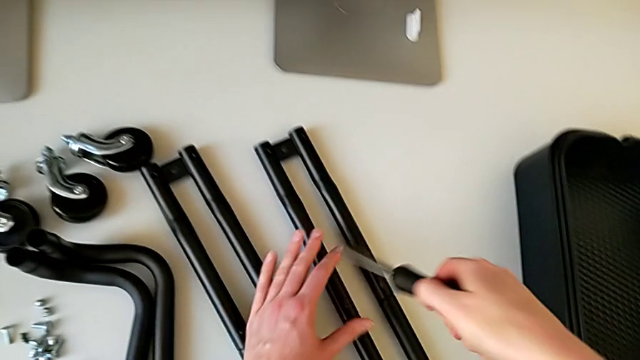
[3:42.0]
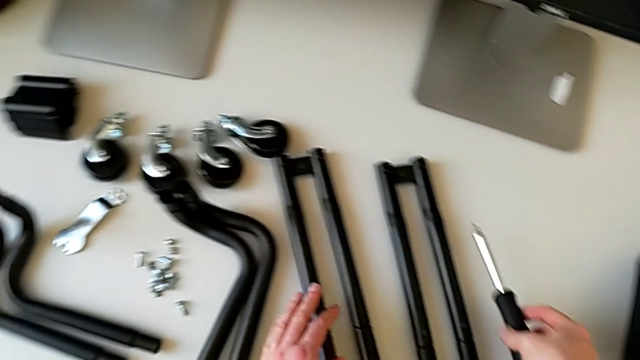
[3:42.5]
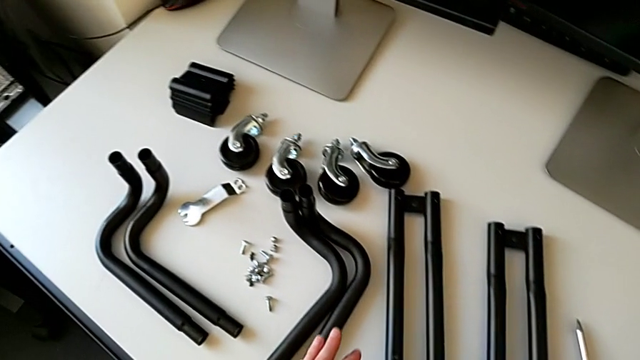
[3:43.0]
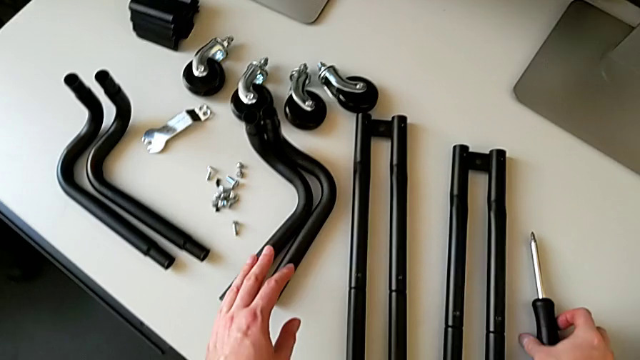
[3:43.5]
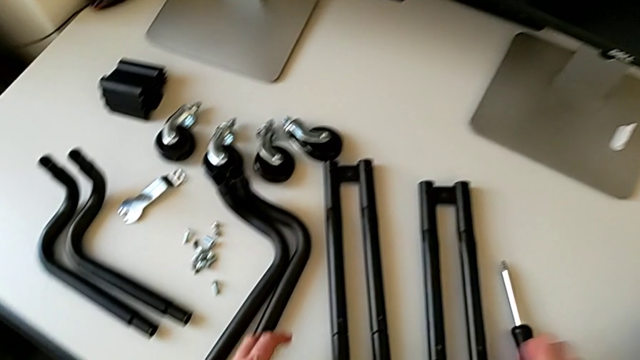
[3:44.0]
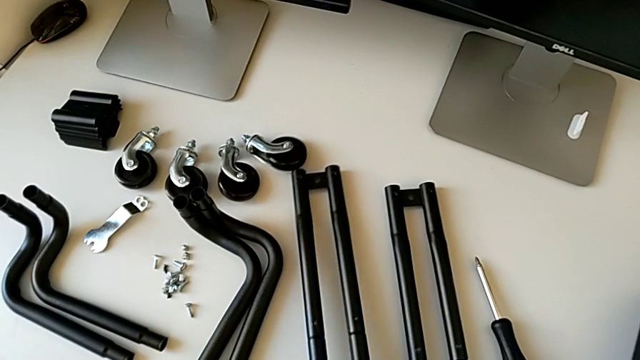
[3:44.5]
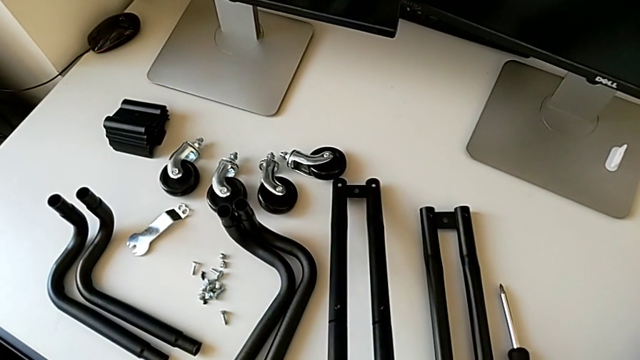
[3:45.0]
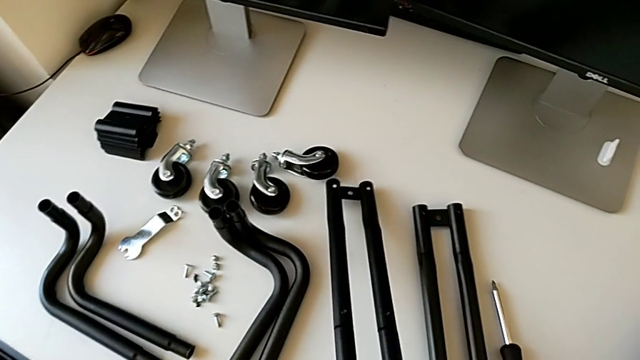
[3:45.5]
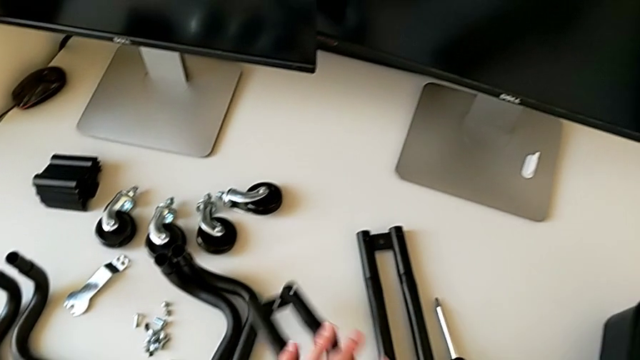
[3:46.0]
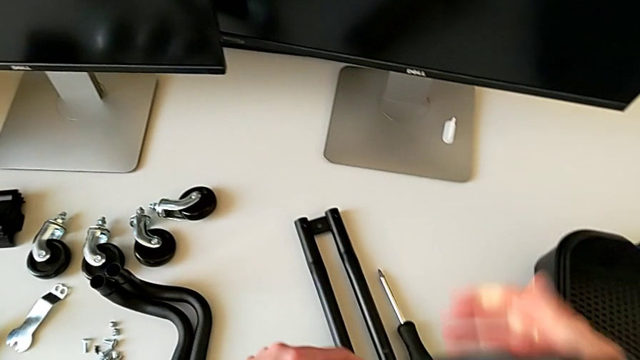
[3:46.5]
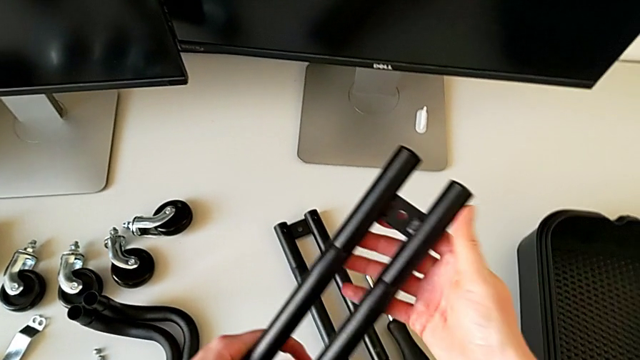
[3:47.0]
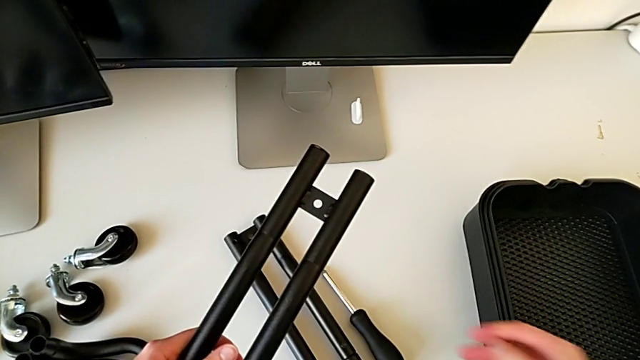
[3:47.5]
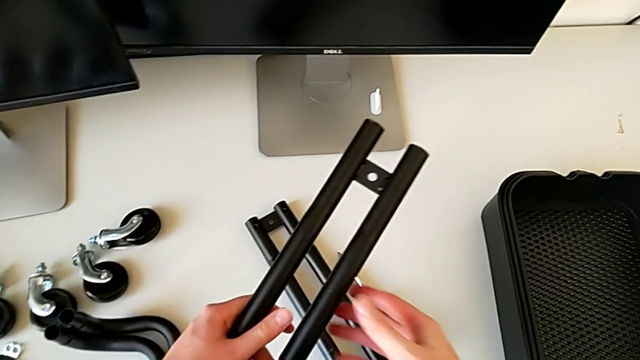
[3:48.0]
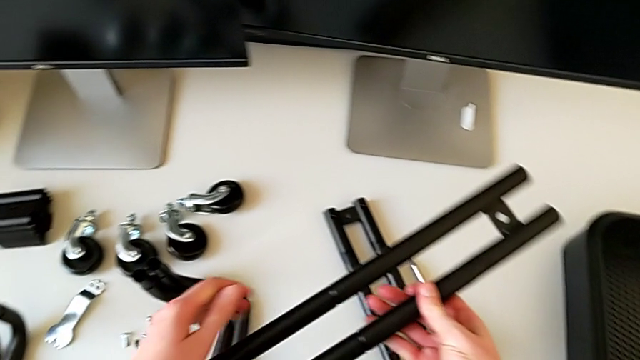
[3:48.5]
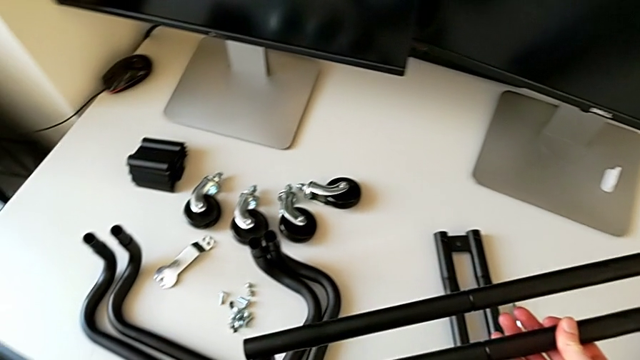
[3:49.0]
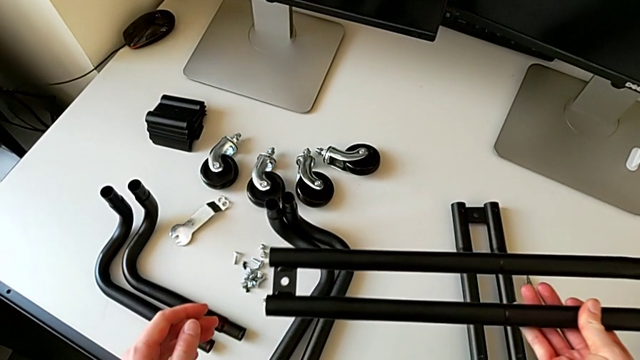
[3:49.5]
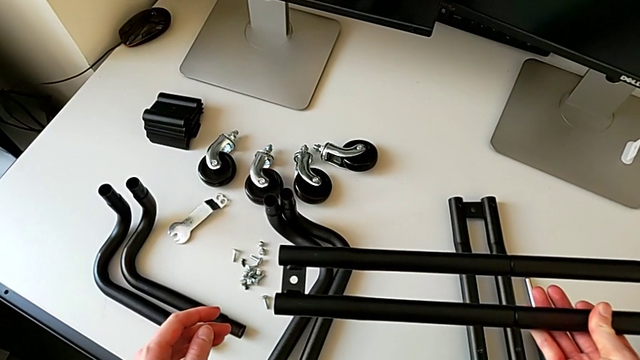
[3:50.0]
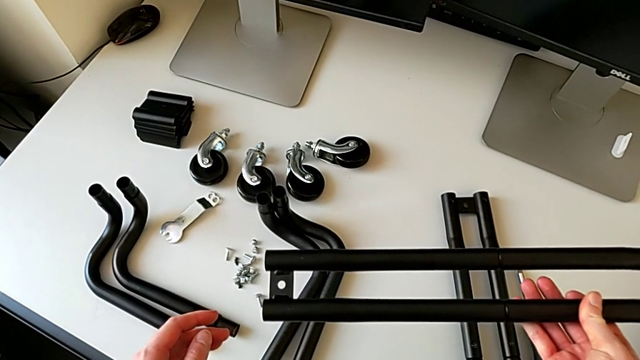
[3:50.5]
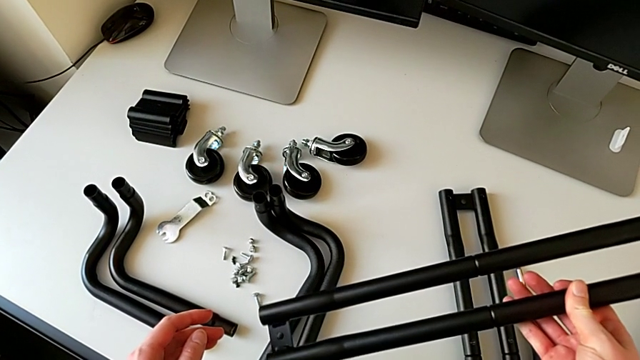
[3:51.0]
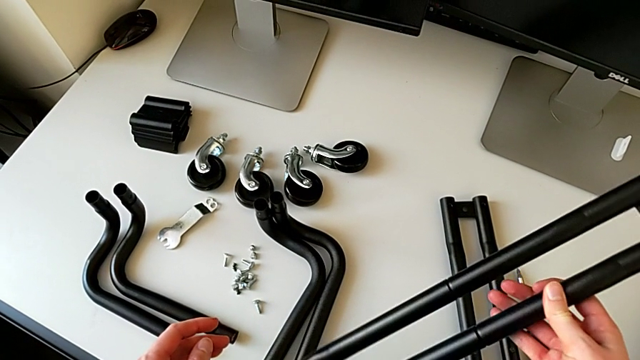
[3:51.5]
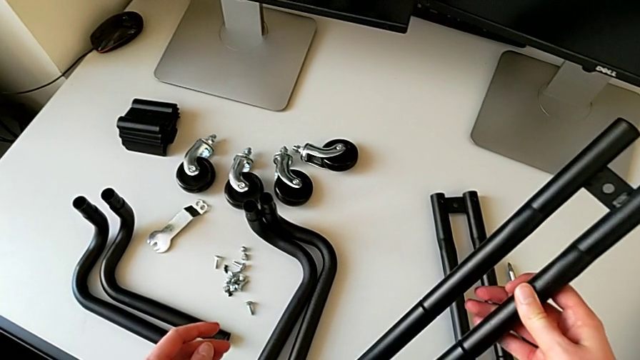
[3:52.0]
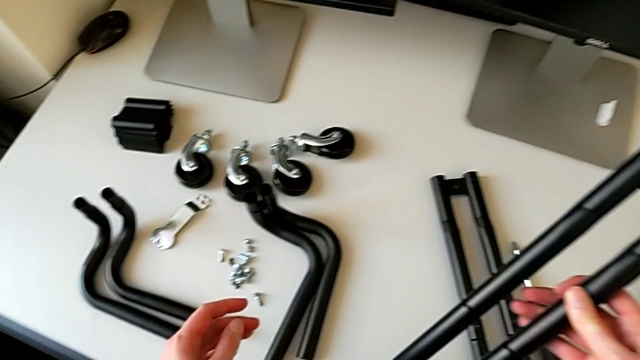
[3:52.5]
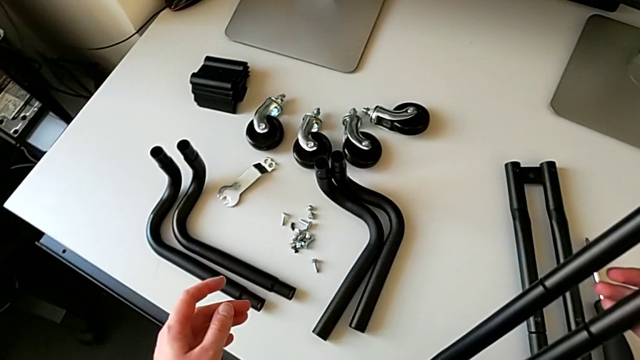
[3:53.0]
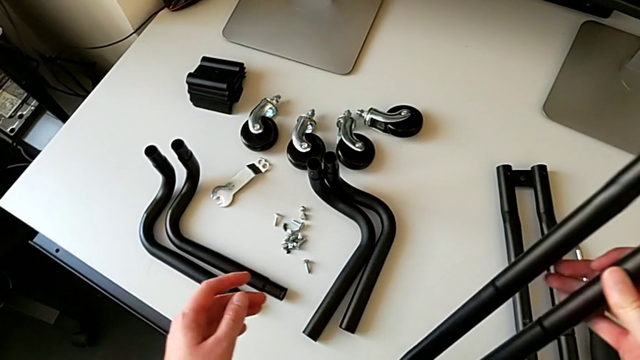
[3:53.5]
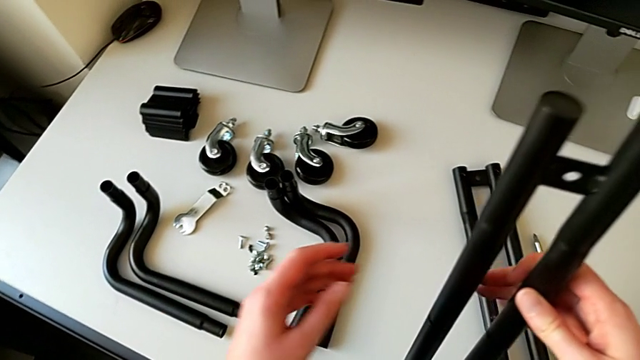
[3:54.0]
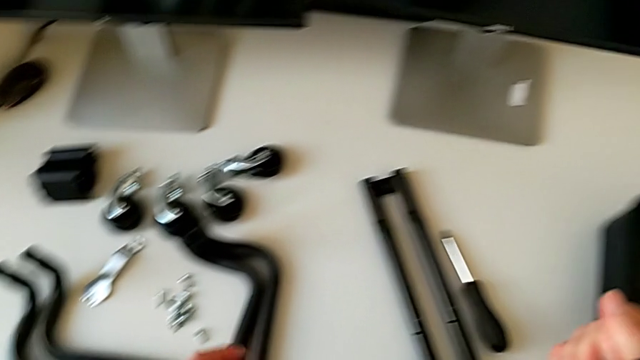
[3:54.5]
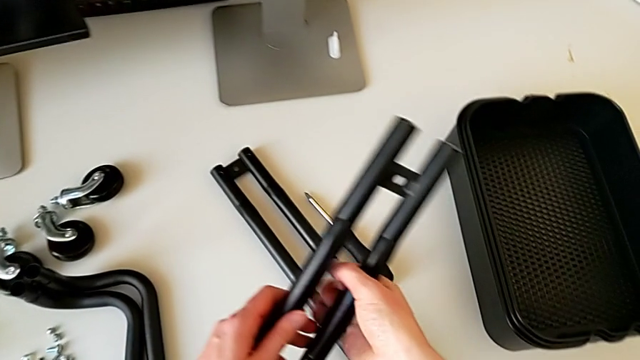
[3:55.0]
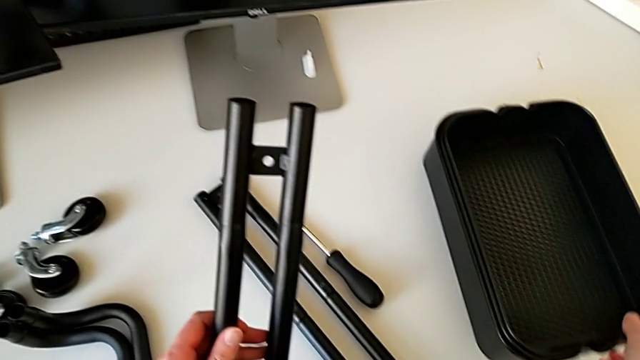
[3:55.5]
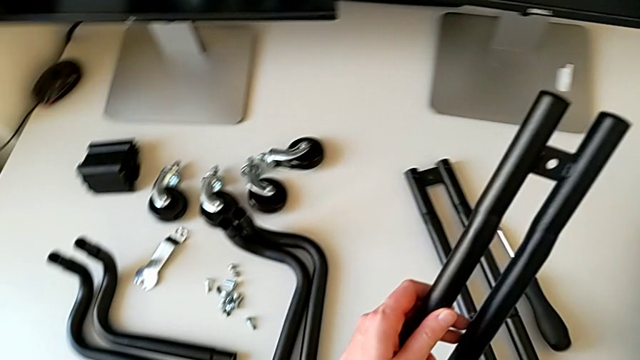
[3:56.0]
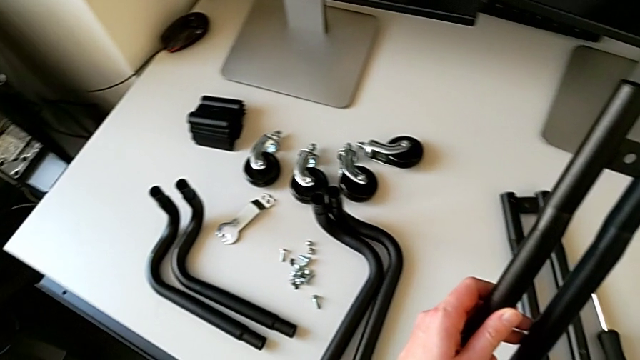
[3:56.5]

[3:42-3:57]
The camera wearer is assembling the bars on the left. They withdraw the screwdriver, hold it, grab the half frame and hold it.

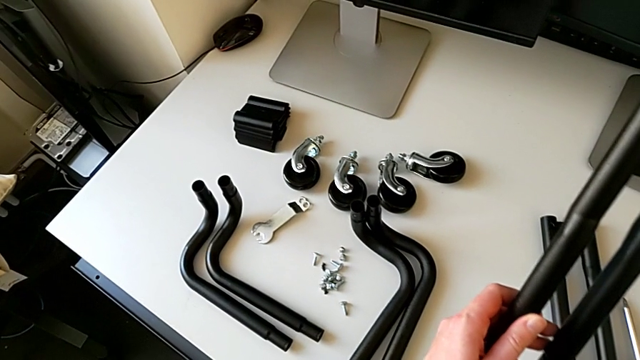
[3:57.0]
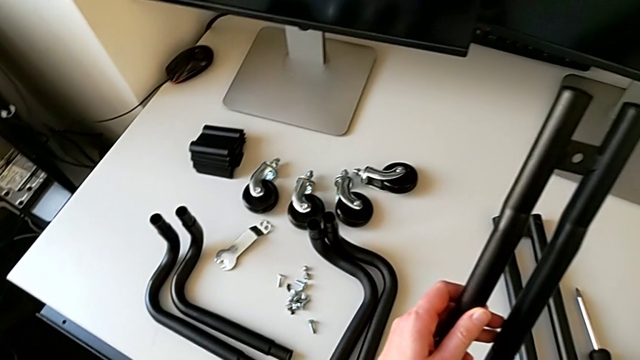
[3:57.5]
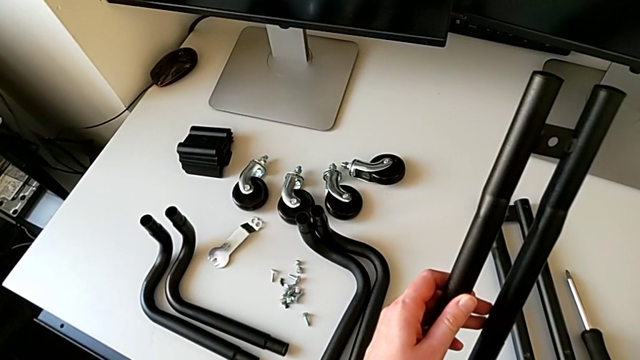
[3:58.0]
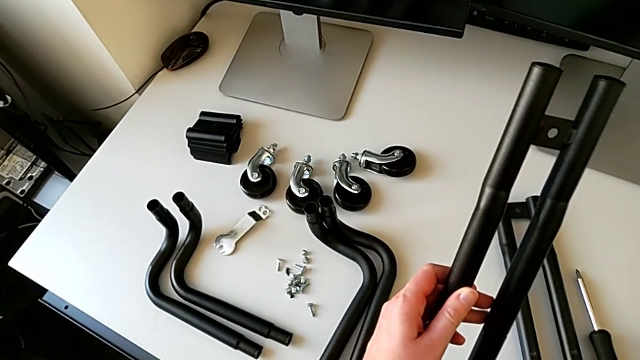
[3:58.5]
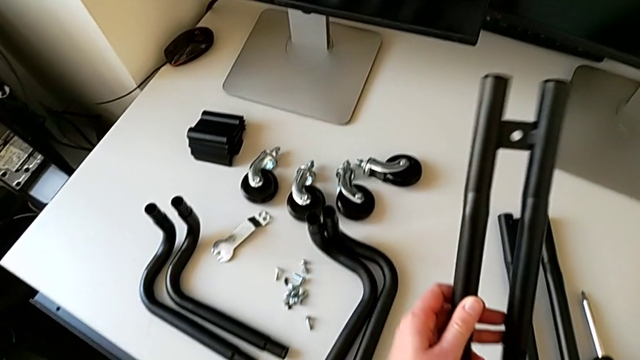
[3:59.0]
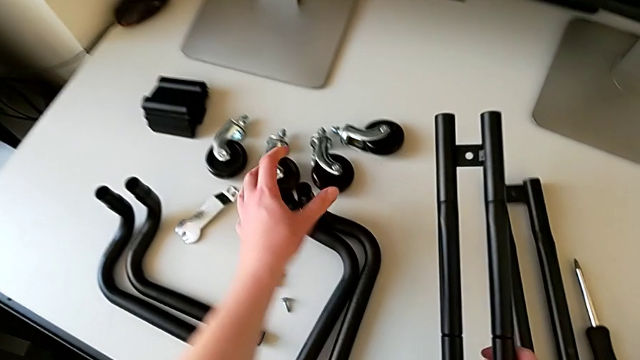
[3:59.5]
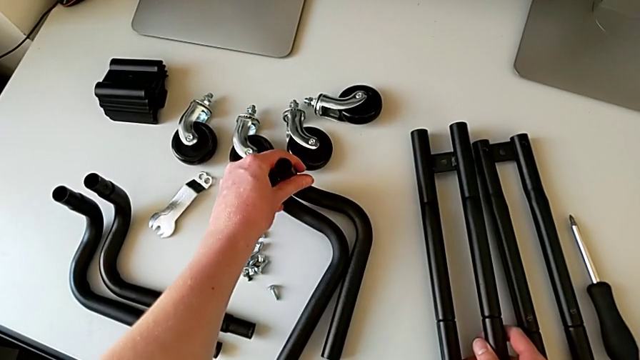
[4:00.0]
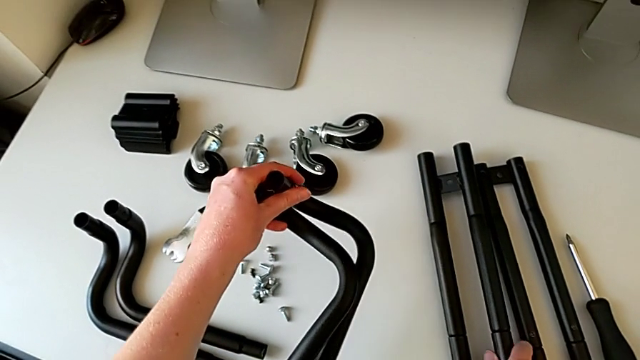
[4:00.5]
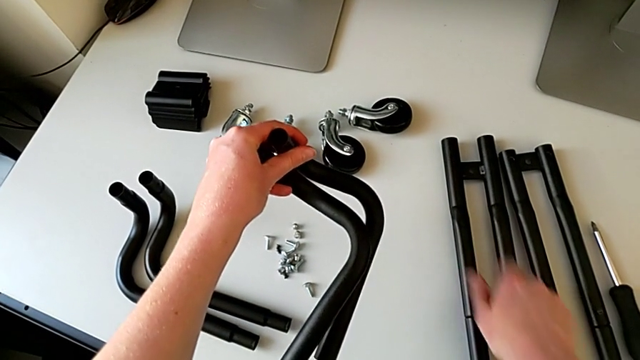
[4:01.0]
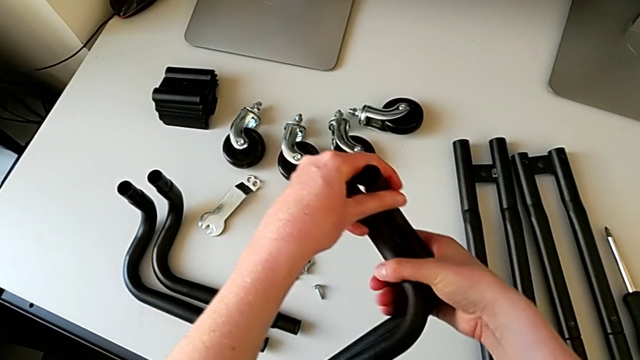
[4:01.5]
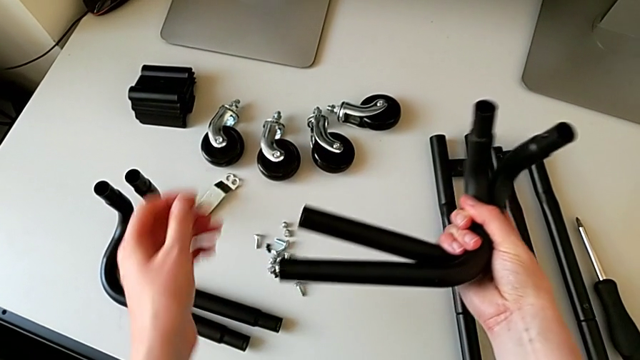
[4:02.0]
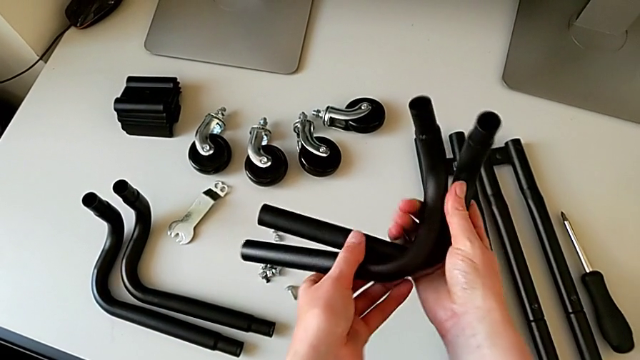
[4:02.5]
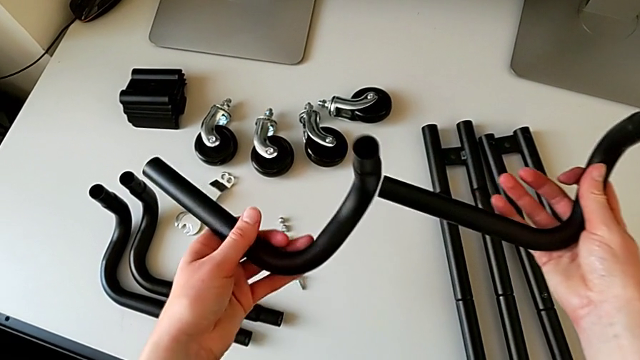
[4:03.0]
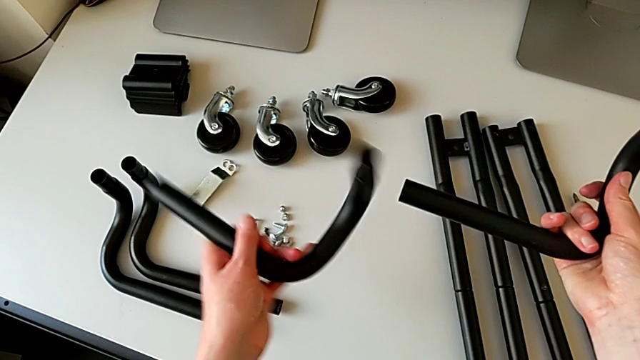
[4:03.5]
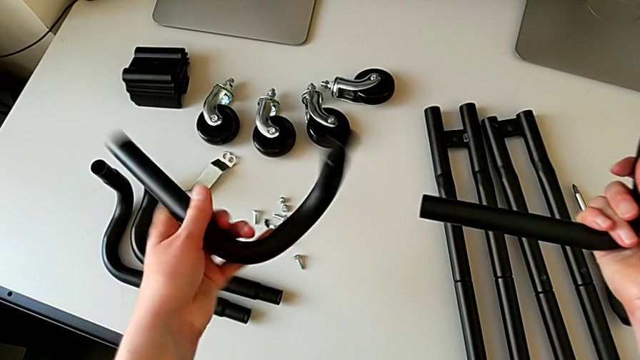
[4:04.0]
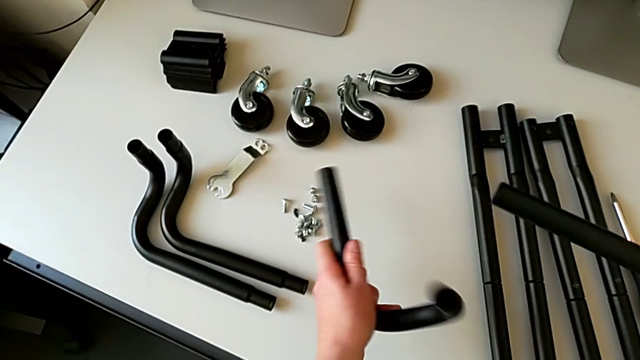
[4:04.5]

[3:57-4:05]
The camera wearer is assembling the bars on the left. They grab the grid tray, wrongly grab the leg and place the half frame, grab the leg with the left hand, wrongly grab the leg with the right hand and rotate it.
